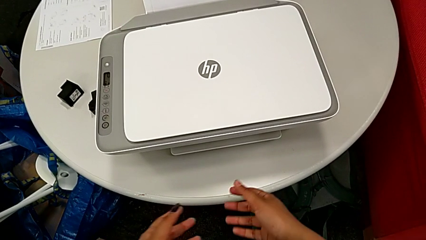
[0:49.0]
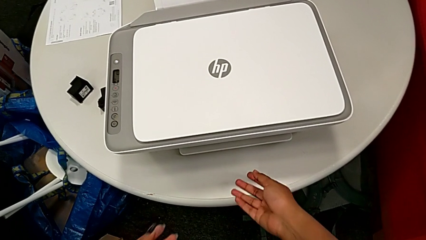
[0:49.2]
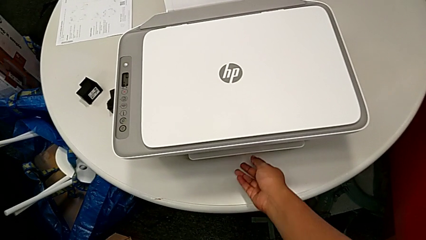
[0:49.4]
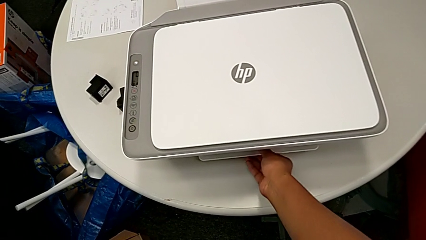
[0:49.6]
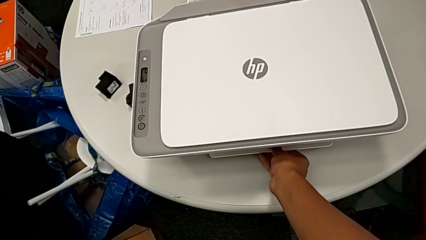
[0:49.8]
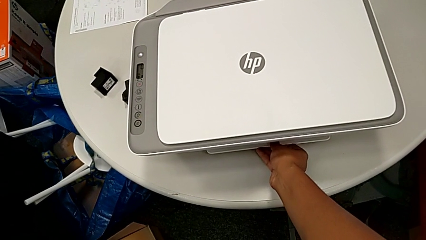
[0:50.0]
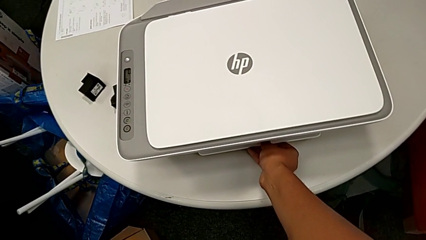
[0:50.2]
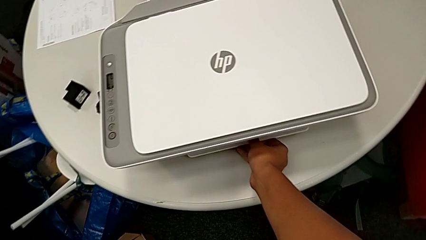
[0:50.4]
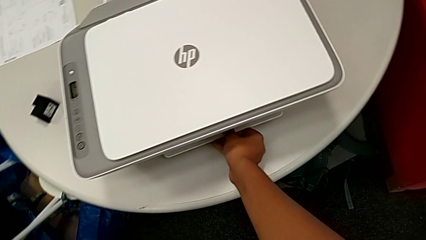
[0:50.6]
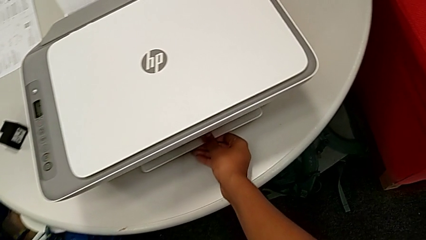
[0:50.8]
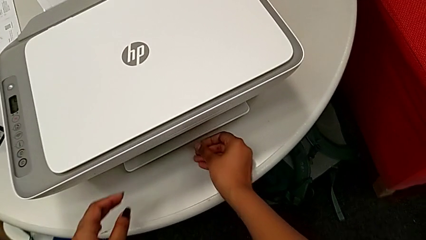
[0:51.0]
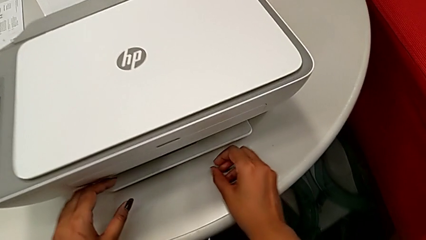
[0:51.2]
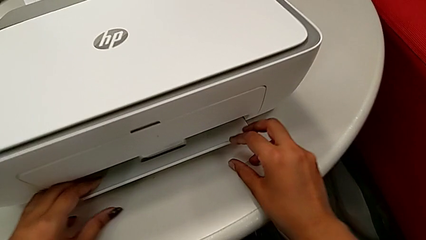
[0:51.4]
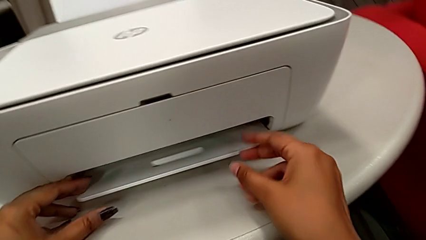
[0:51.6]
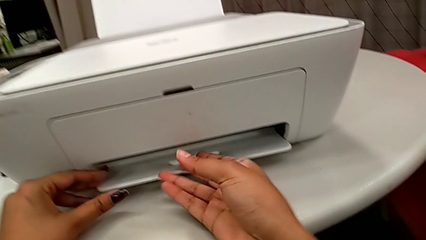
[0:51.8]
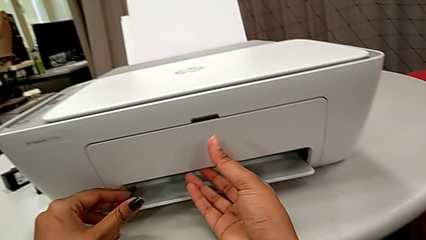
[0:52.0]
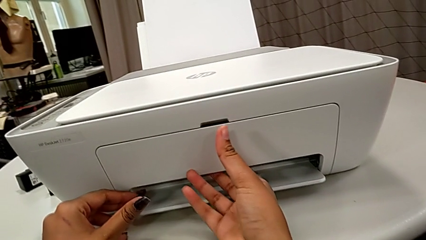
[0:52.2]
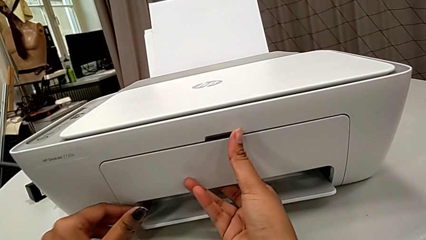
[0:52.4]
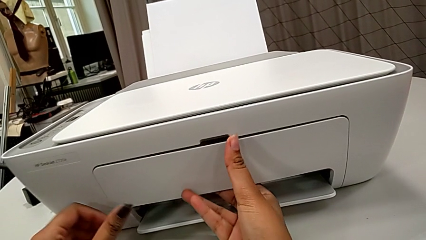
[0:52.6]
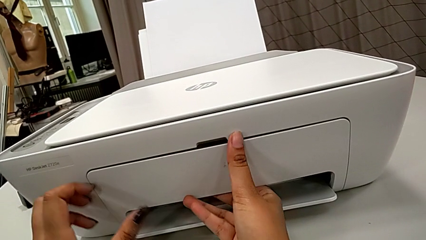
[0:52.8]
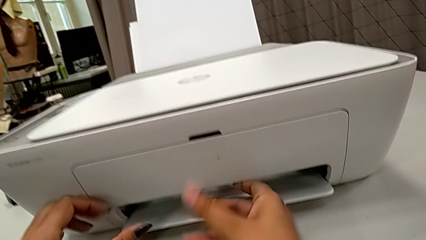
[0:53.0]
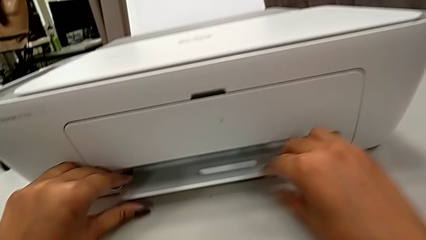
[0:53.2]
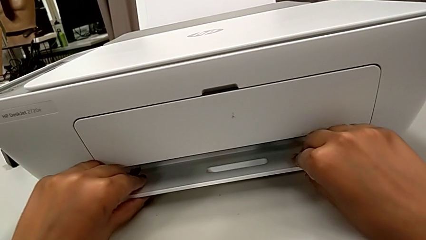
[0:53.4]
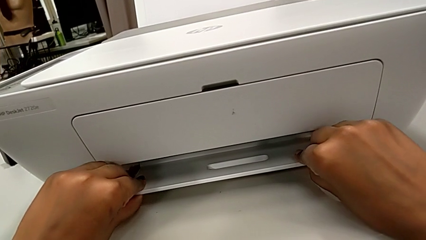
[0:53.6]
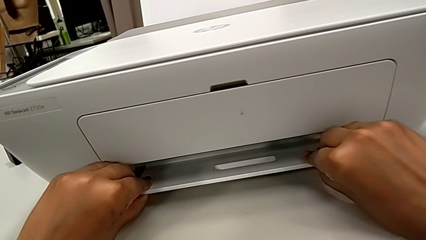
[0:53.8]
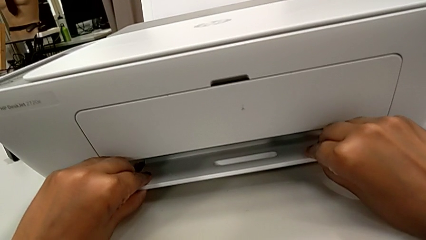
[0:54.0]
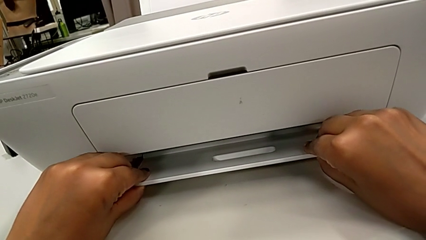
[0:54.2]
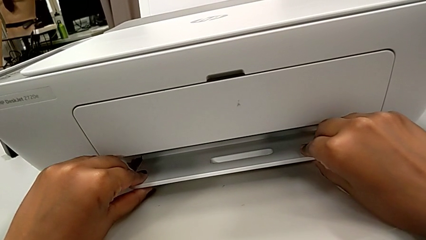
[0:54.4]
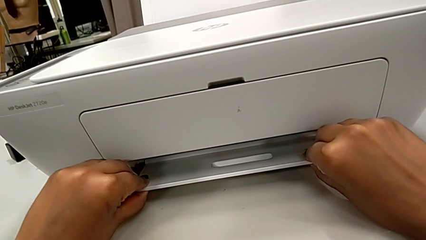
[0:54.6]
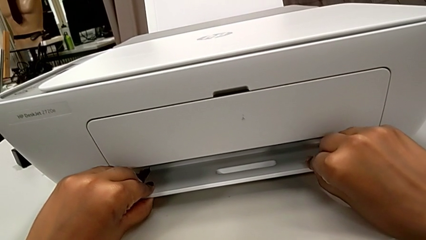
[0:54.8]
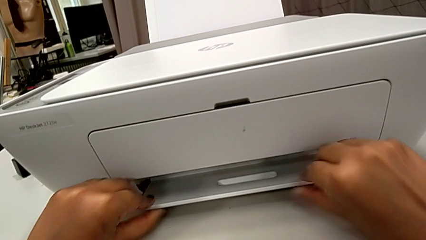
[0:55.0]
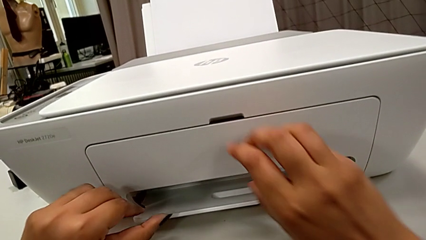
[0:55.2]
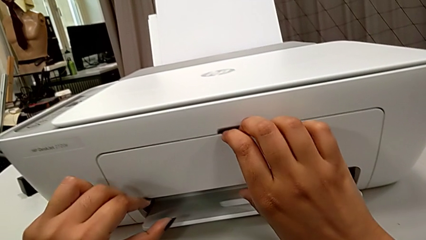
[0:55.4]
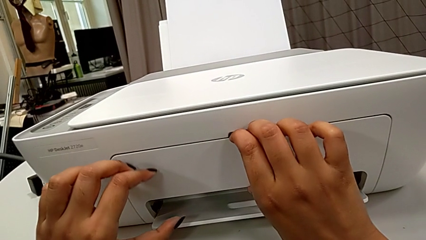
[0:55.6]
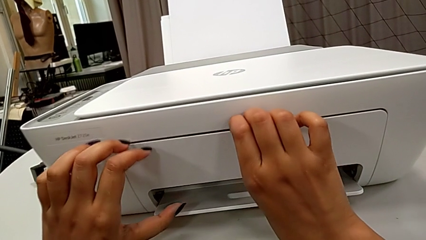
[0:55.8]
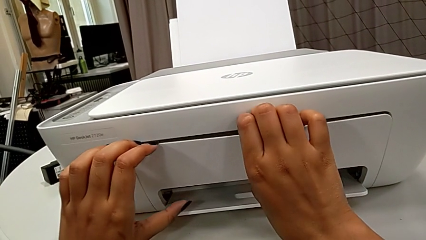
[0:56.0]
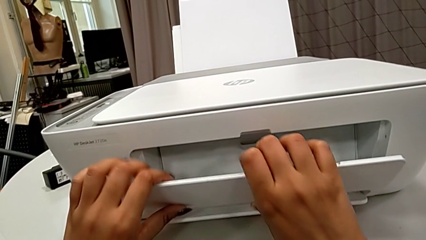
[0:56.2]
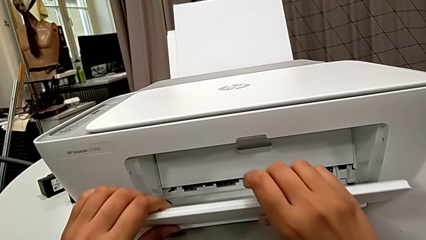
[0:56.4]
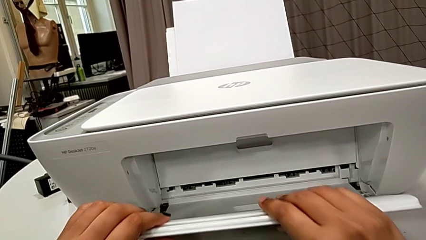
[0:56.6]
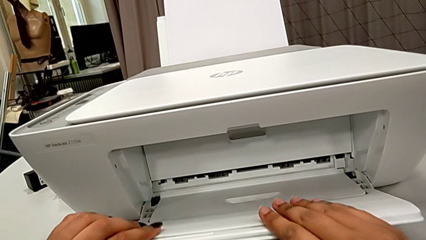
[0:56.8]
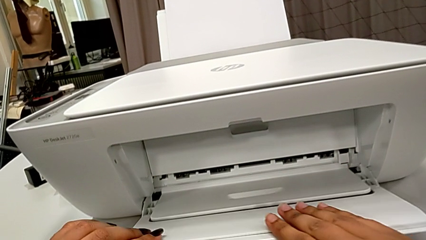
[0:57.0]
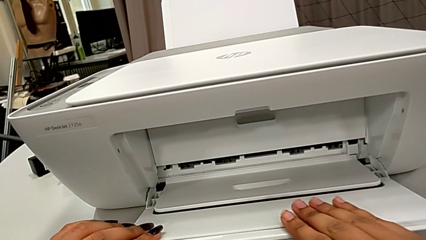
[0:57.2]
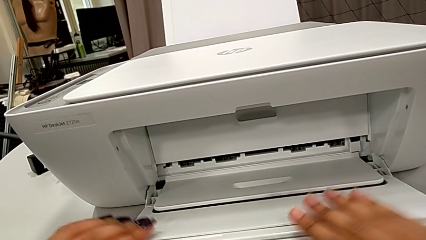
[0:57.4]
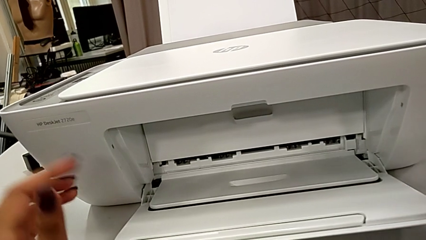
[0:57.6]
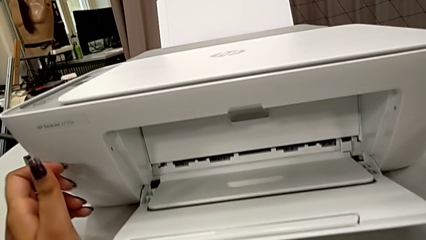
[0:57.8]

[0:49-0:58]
The camera wearer pulls out the printer's output tray. They wrongly grab the front paper tray, grab the extending paper tray, pull the front paper tray, grab the extending paper tray and pull it twice.

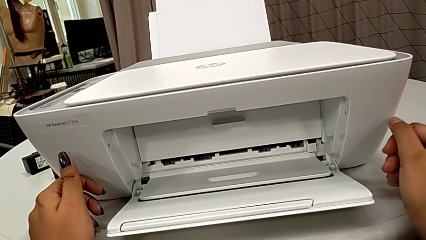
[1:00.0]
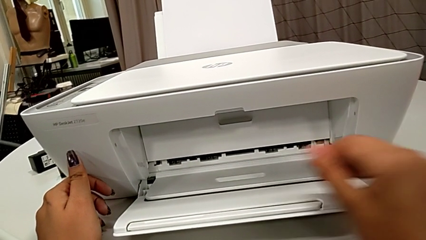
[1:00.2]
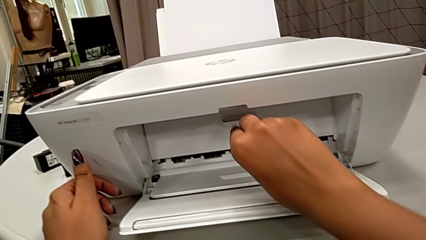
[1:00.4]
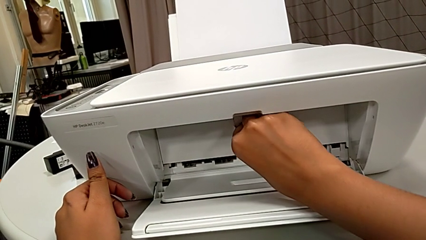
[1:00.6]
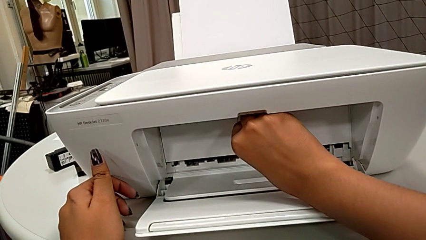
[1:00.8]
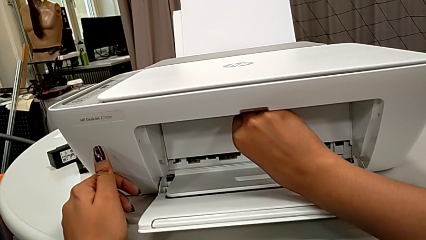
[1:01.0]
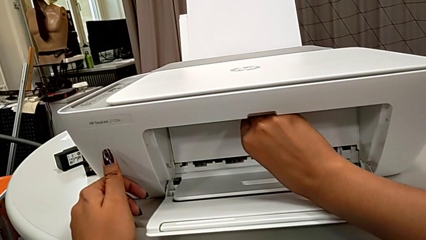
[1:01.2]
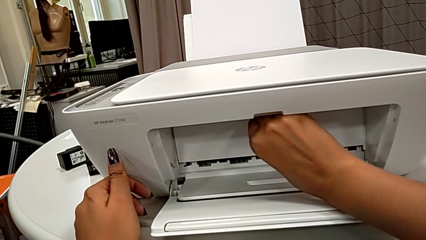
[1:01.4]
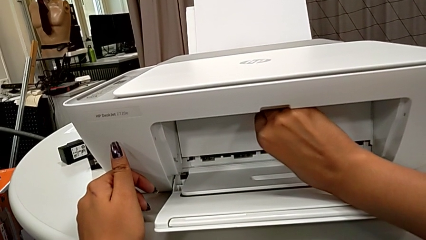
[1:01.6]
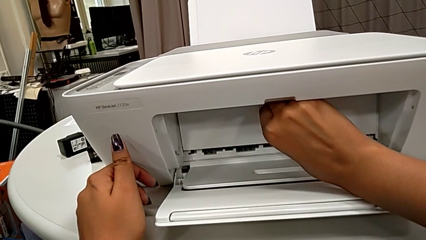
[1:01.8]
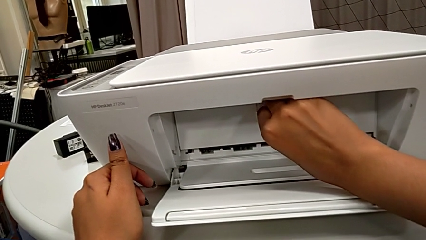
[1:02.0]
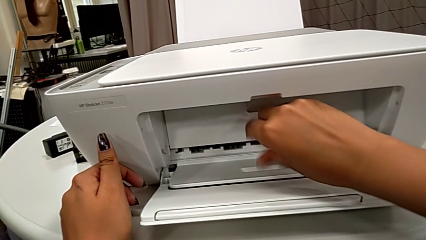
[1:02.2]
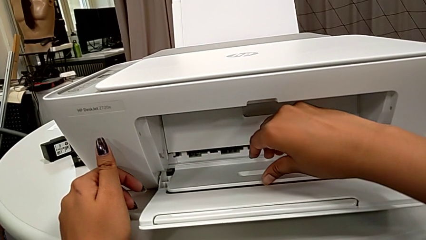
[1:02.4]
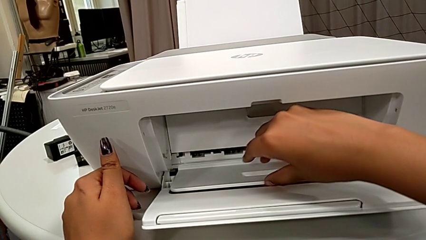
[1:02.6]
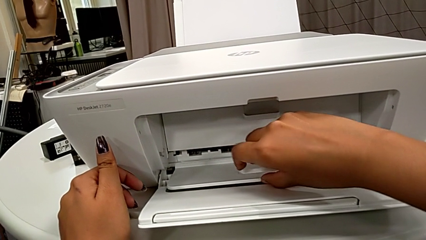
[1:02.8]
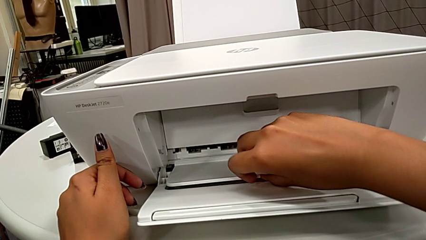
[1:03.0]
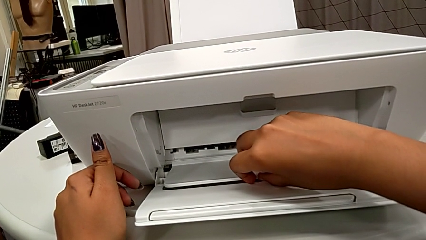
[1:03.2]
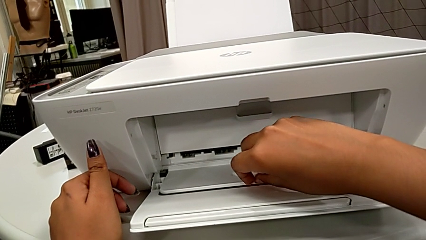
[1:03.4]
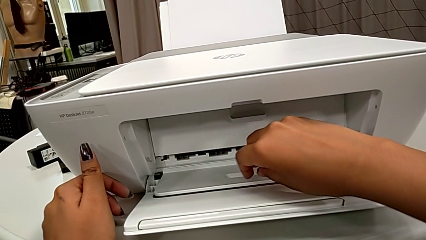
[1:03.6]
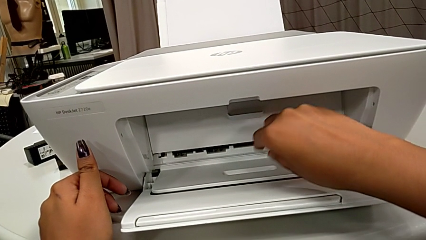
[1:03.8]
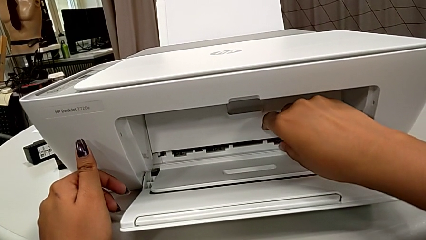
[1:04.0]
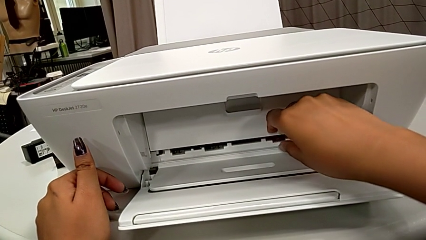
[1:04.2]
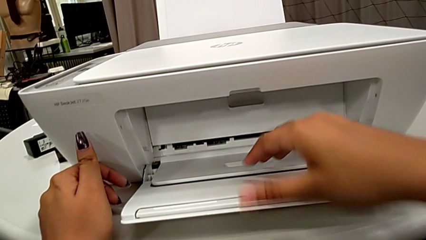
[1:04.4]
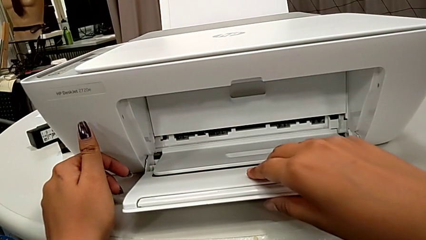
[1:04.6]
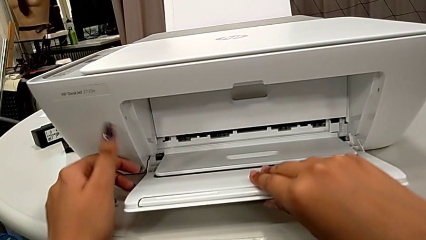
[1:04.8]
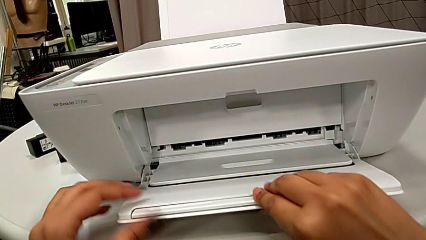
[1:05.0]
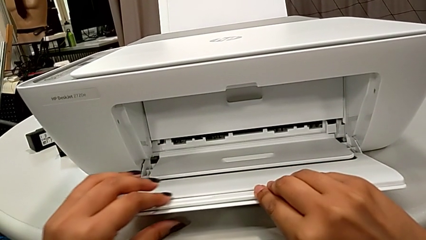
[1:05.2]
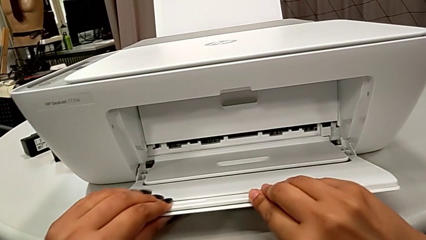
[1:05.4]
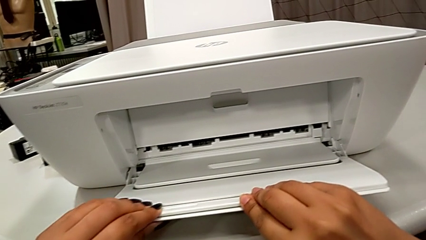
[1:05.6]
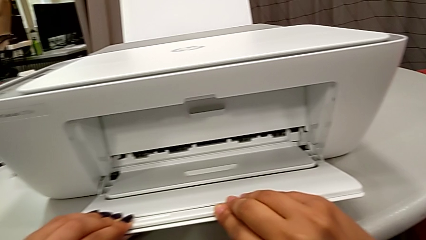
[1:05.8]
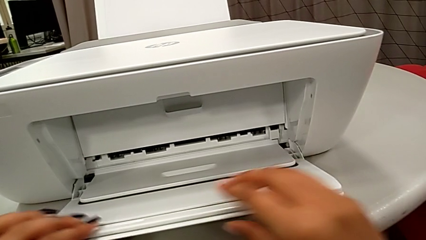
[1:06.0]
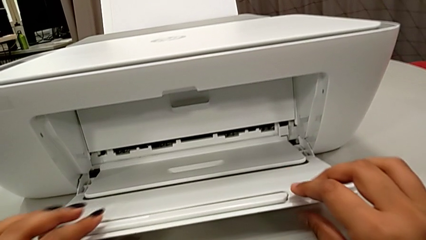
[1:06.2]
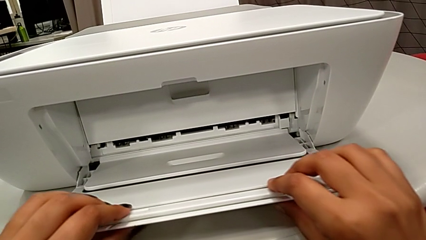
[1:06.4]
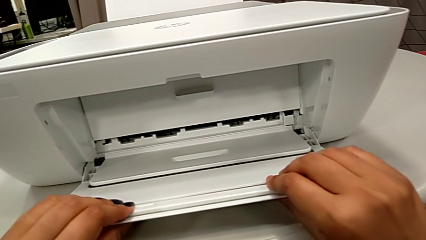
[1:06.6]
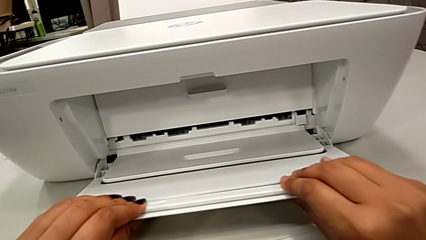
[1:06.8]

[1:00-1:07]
The camera wearer is pulling out the front tab of the printer's output tray. They wrongly grab and pull the cartridge gate and grab the front extending tray twice.
